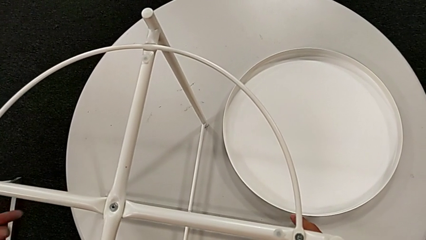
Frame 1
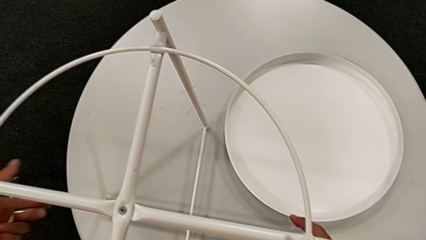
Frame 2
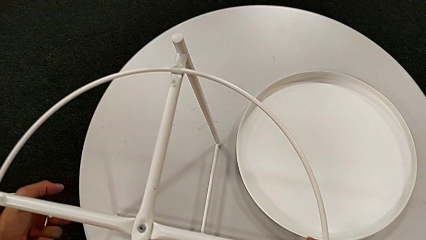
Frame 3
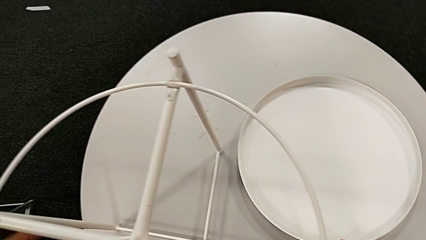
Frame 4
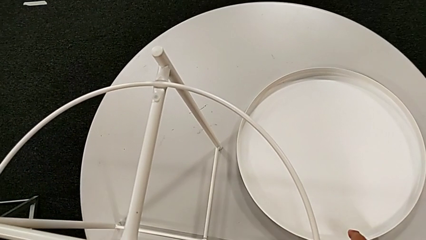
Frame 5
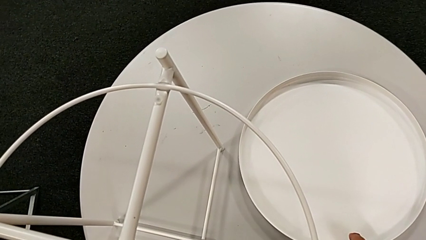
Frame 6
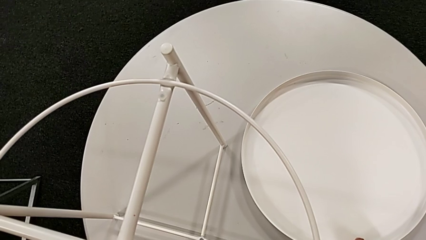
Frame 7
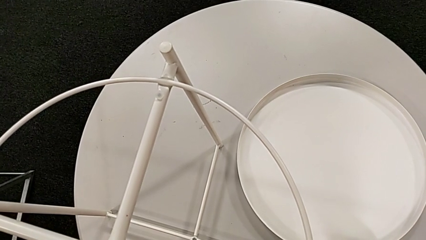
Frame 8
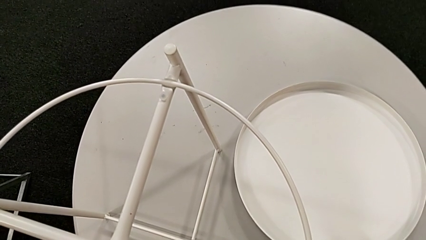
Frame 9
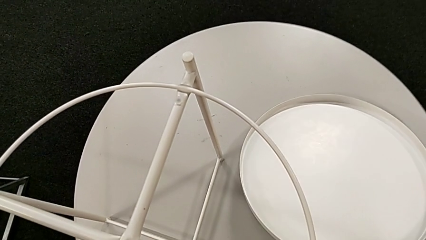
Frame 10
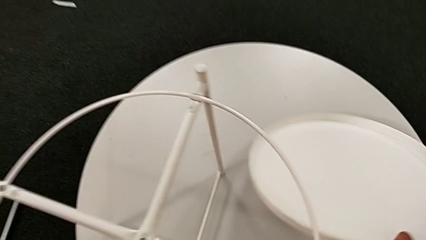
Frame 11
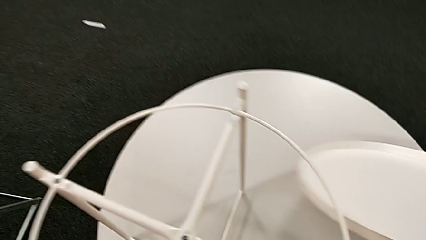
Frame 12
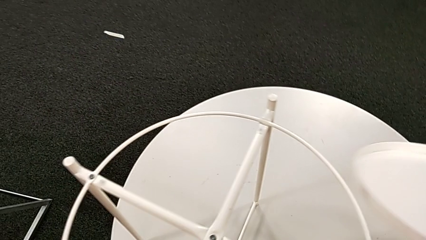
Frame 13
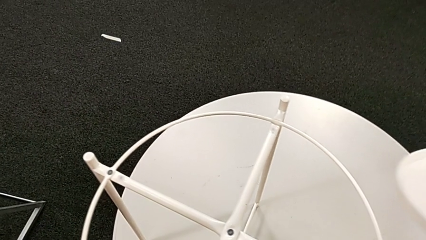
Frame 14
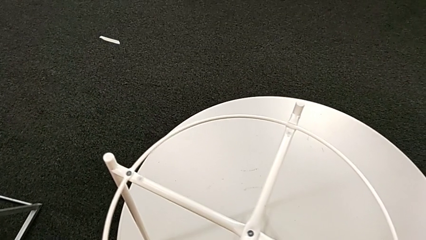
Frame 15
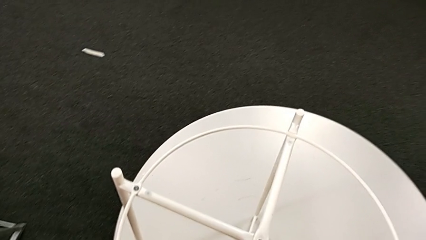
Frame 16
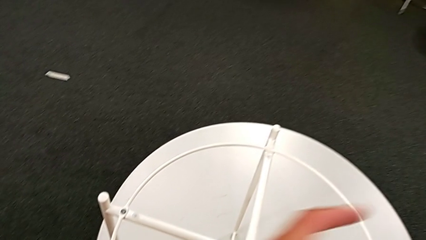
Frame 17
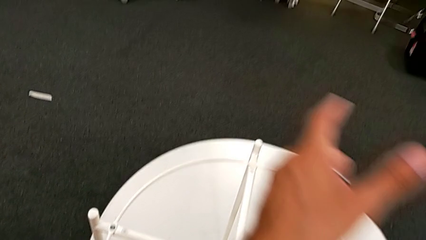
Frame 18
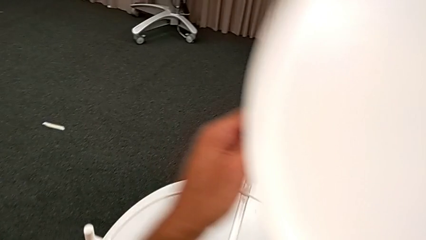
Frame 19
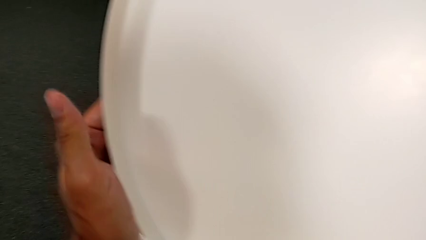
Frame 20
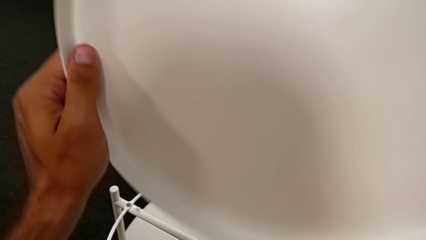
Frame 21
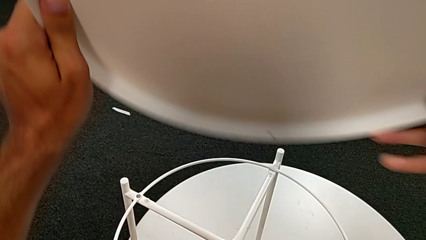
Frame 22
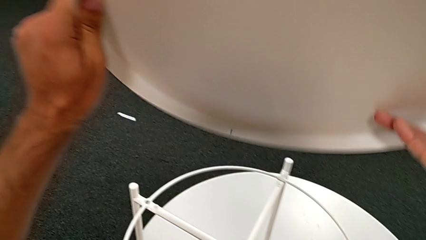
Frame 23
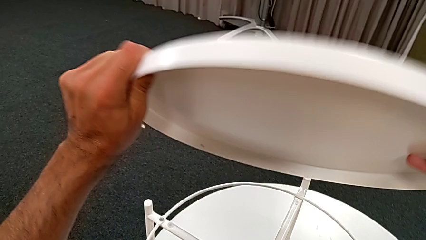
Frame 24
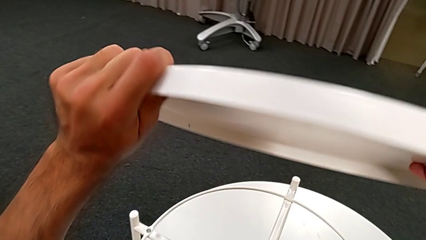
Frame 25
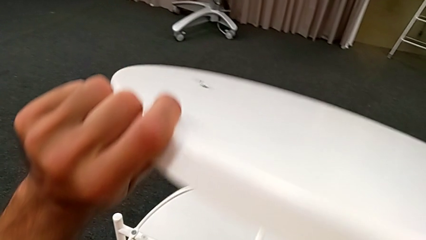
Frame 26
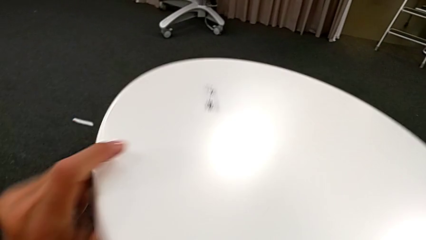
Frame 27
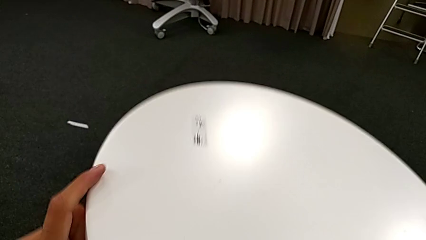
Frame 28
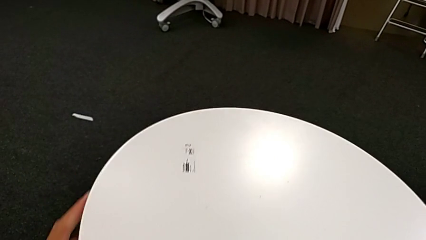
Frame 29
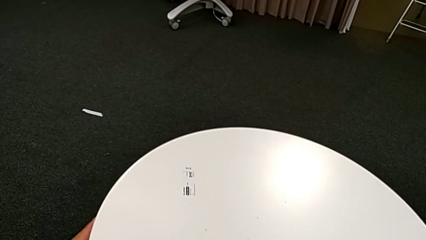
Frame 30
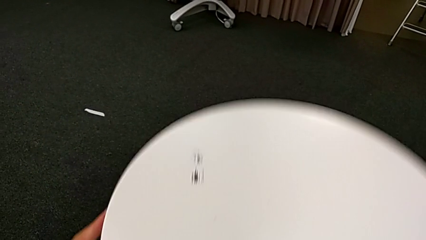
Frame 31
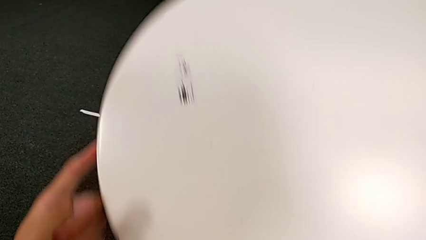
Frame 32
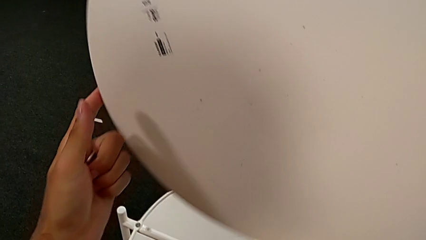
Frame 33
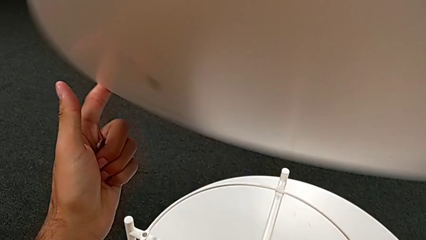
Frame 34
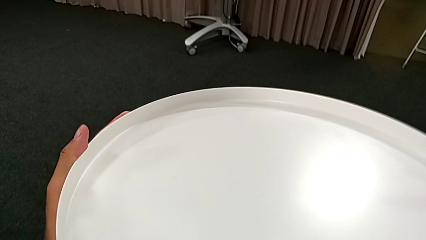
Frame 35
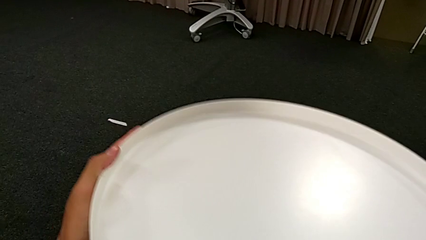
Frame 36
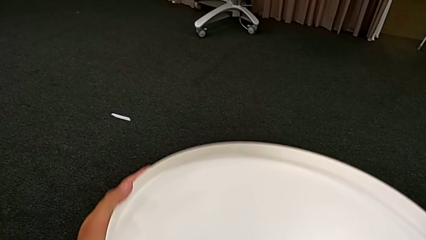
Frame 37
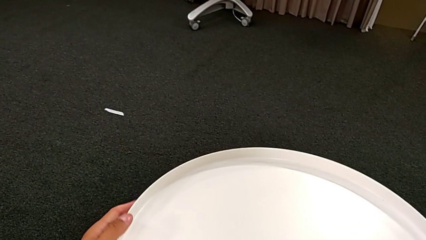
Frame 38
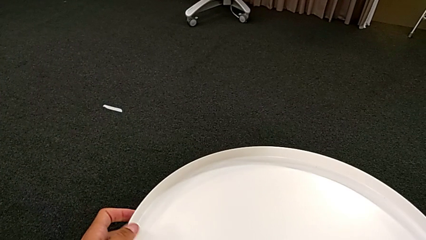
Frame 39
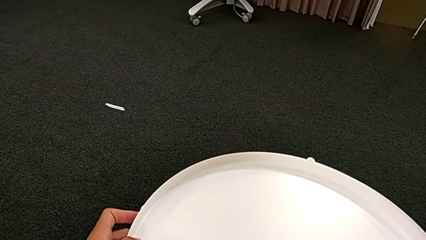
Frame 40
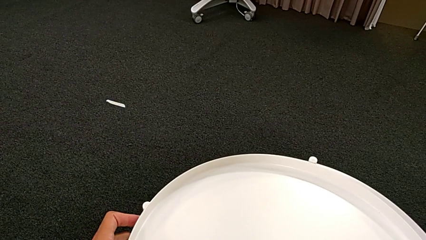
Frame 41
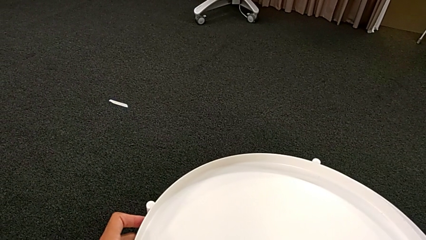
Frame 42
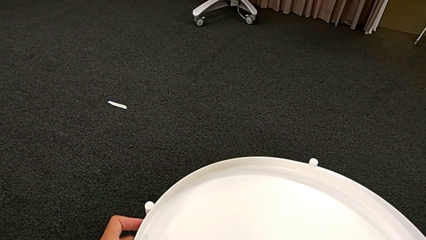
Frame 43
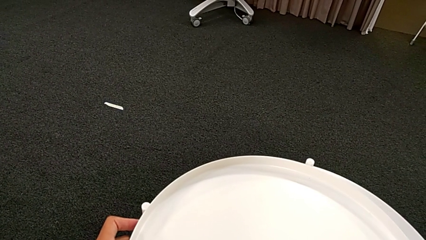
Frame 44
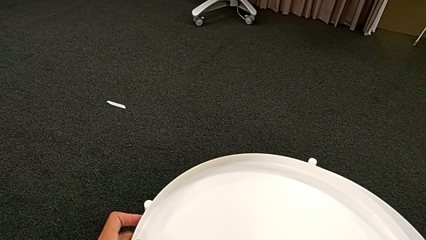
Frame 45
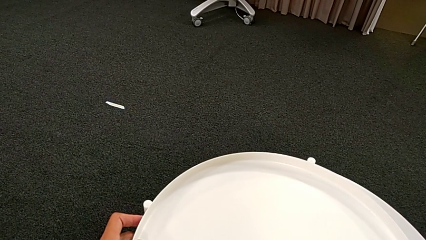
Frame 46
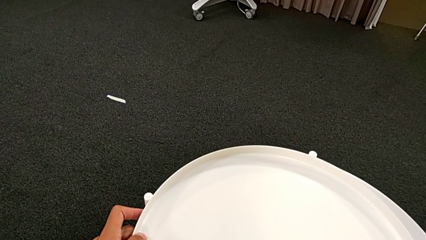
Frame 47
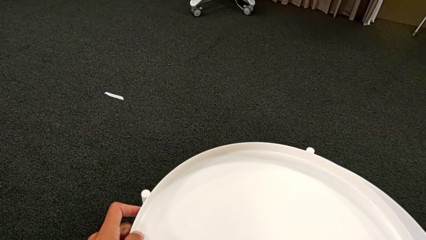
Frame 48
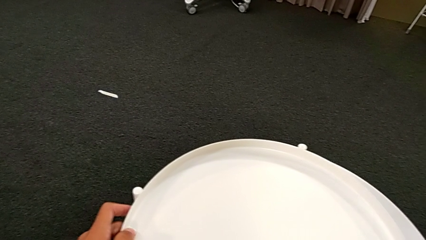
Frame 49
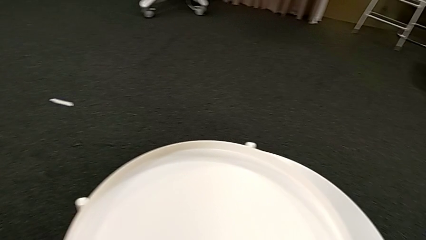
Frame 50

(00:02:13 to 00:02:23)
The camera wearer is putting the top tray on the leg. They grab the leg, grab the tray, wrongly rotate it, place it, rotate it and place it.
